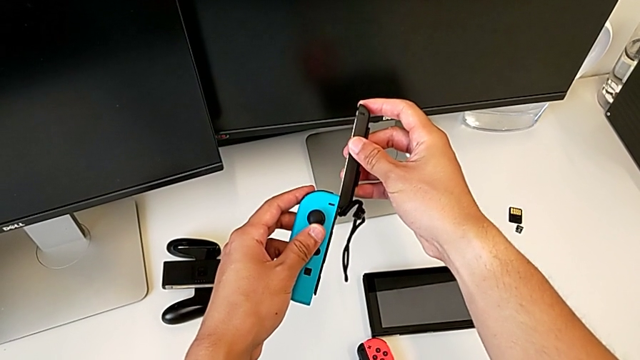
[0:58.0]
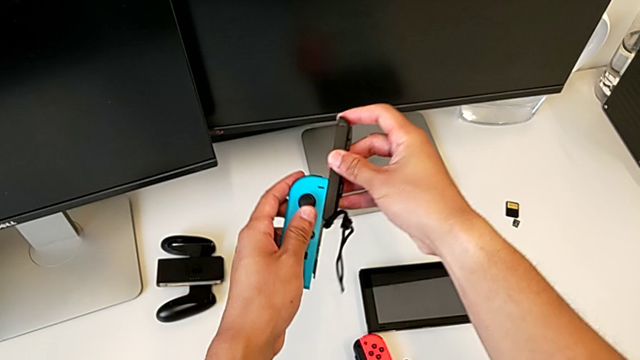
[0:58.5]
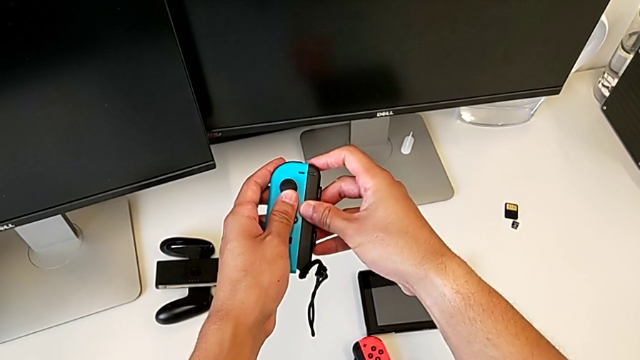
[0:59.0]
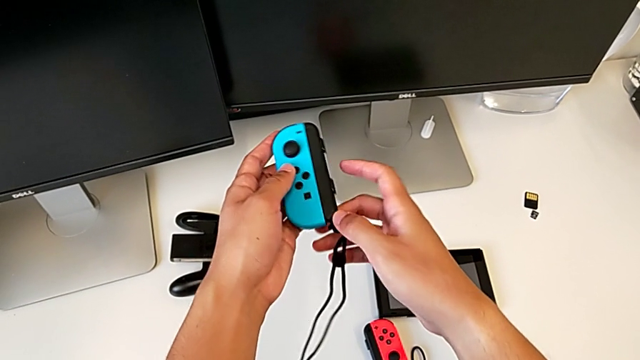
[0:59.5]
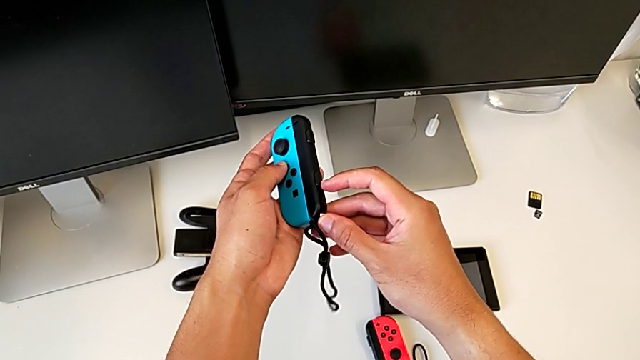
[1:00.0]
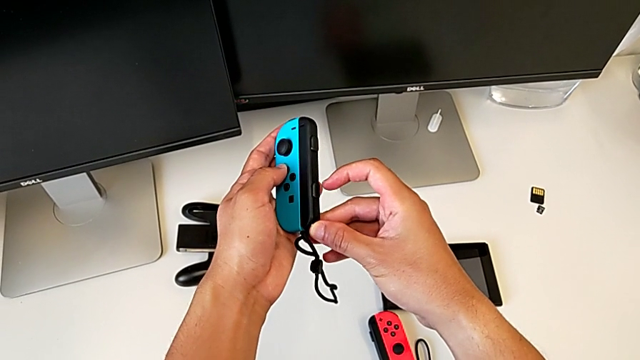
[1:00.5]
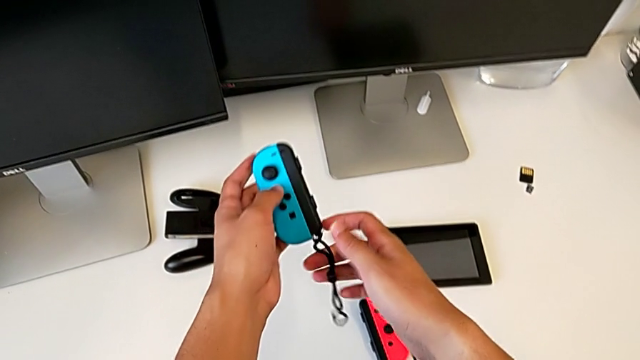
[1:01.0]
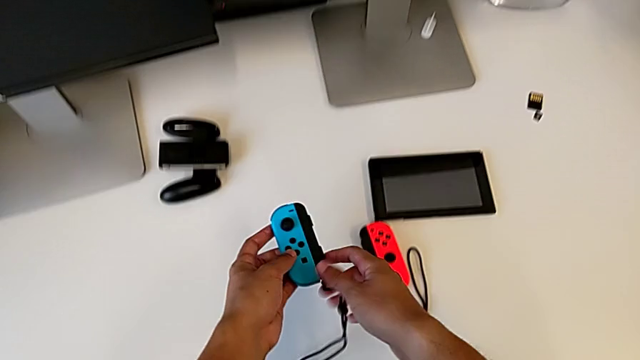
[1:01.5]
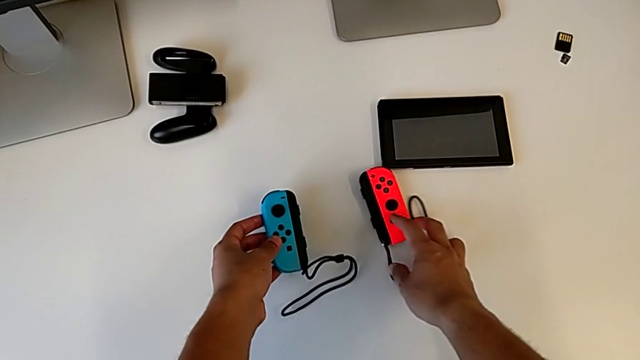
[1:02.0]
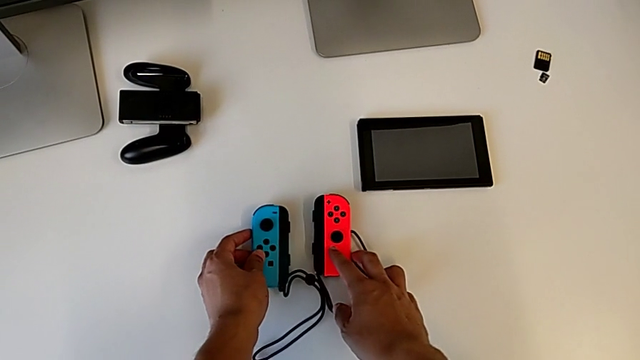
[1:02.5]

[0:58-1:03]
The camera wearer is attaching the blue Joy-Con controller to the comfort grip. They assemble the blue Joy-Con controller and begin to press the Joy-Con strap lock.

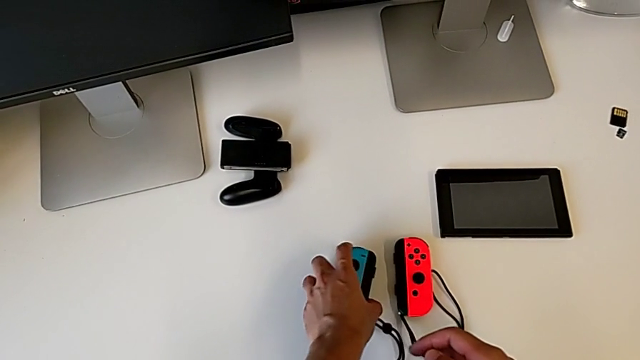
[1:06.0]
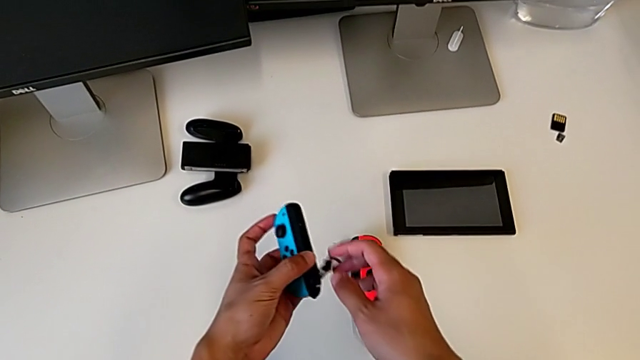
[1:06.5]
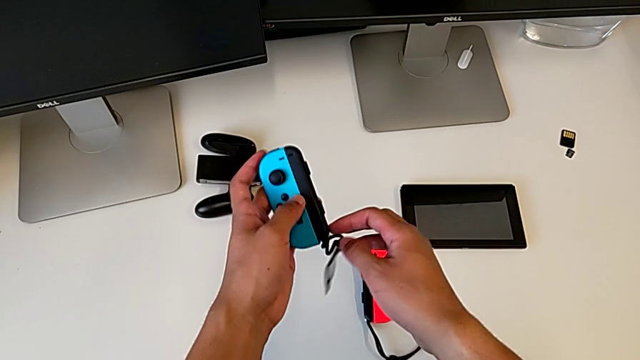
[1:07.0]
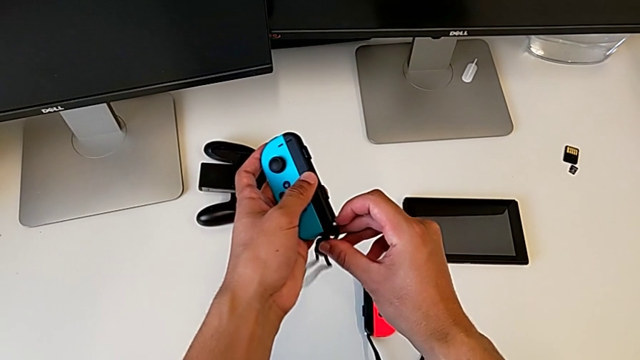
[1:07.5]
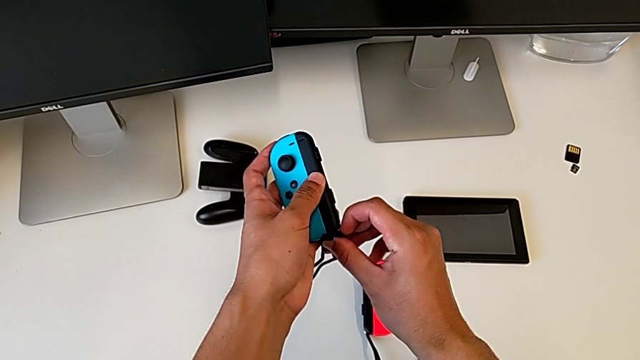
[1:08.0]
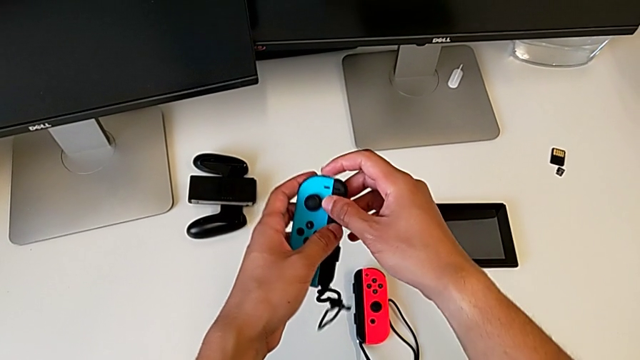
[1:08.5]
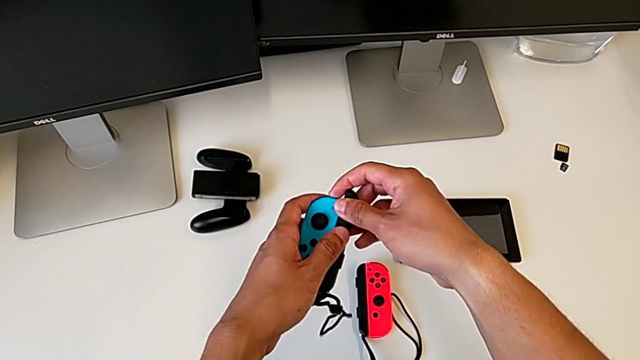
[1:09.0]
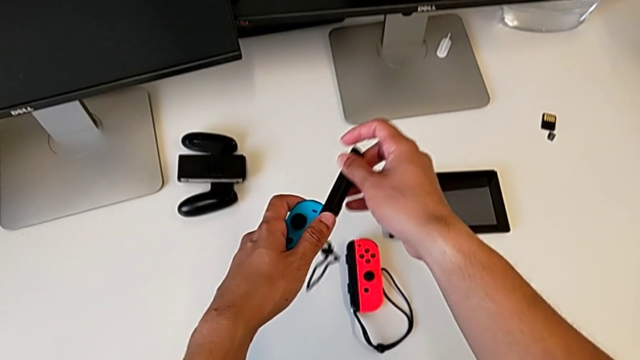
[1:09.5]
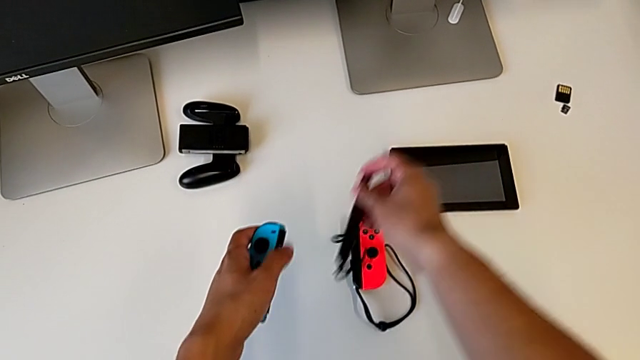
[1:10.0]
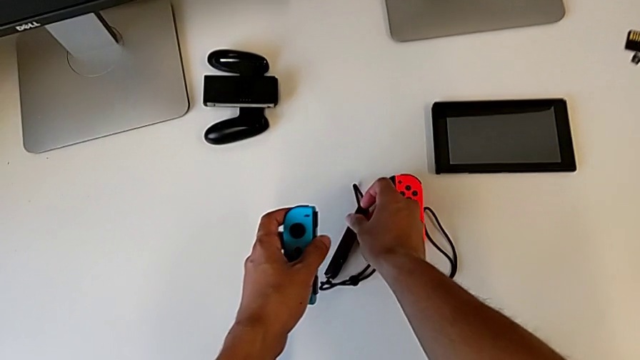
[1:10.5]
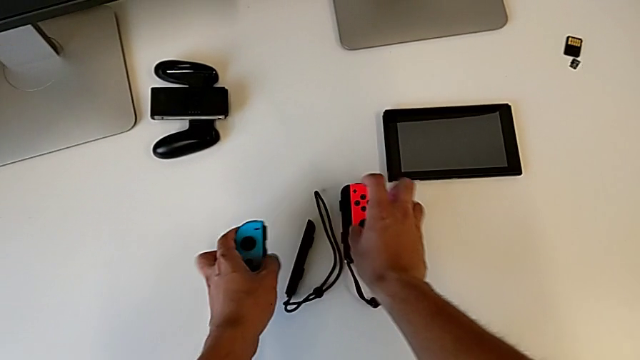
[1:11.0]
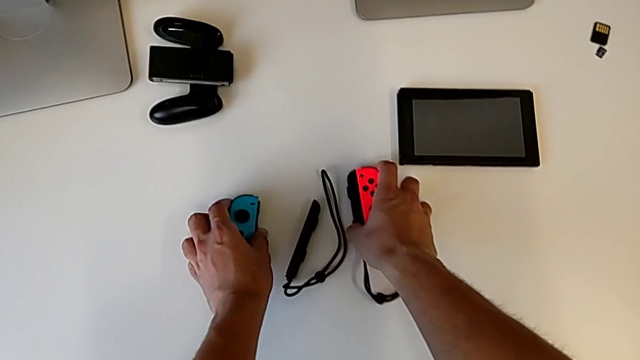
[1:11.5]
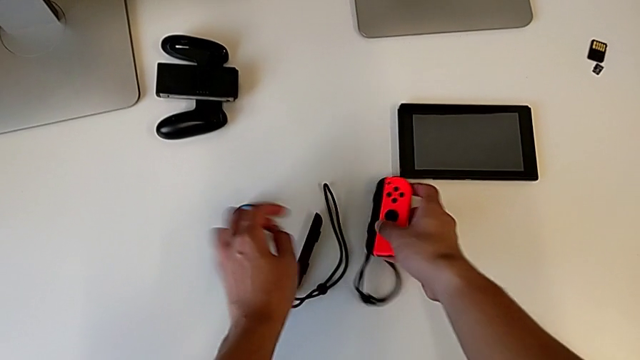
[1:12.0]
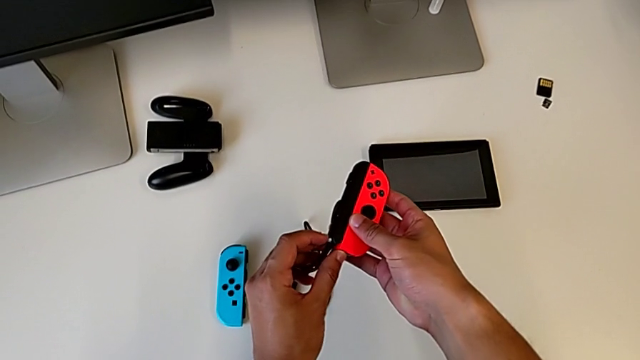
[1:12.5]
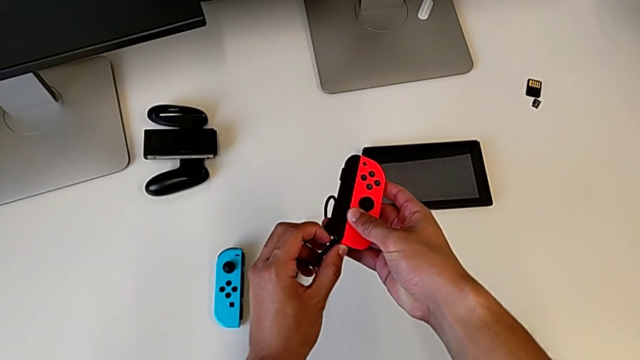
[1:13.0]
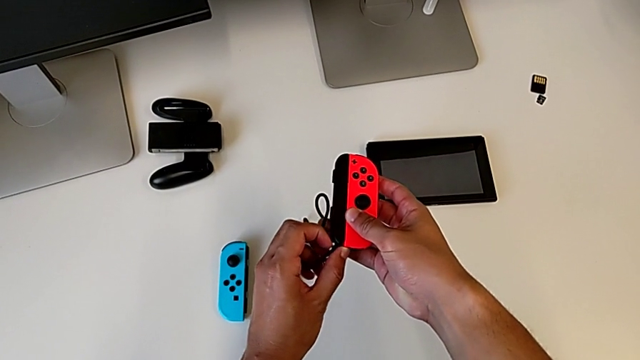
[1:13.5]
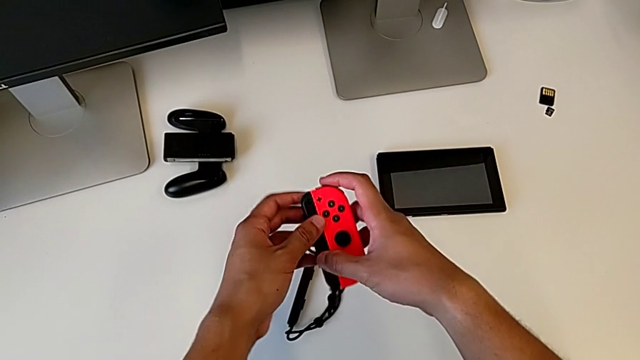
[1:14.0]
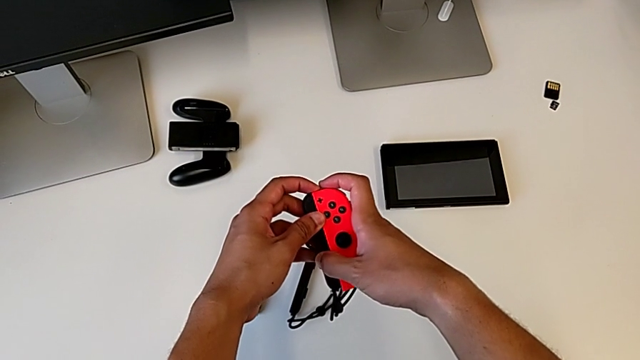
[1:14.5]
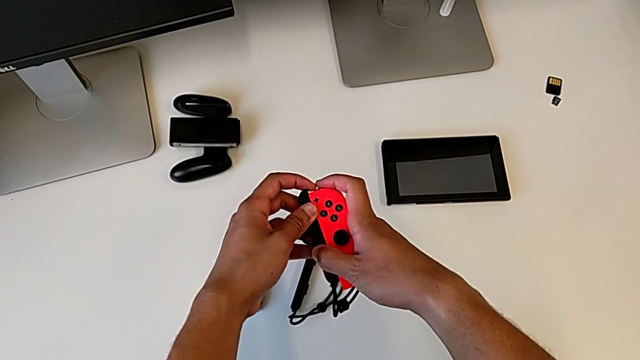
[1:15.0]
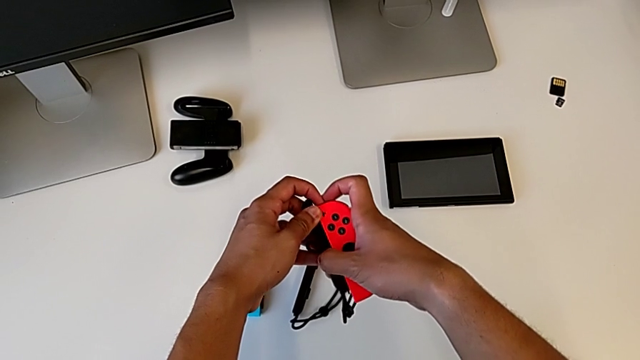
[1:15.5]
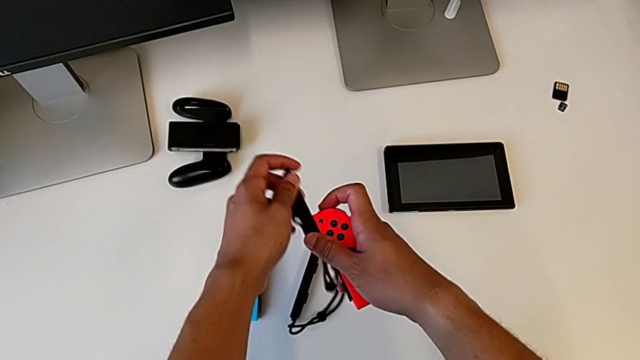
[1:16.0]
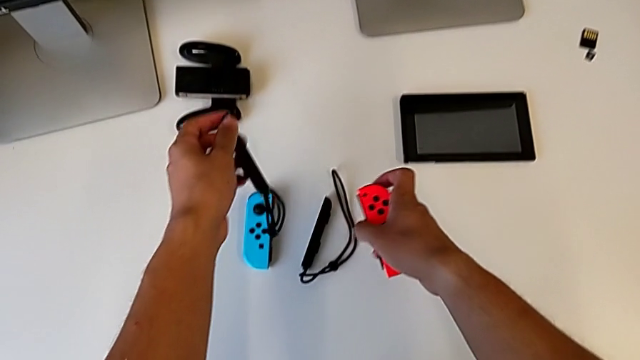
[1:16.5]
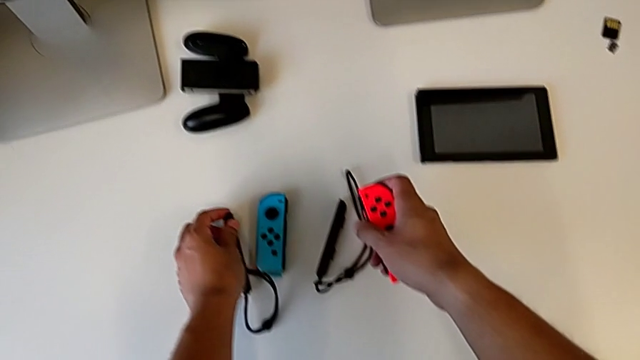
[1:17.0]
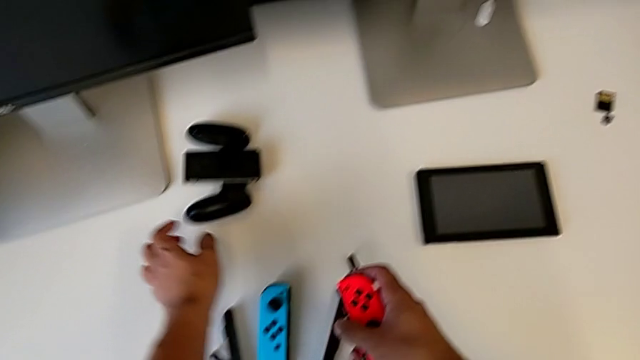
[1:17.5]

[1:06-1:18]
The camera wearer disassembles both Joy-Con controllers. They grab the blue Joy-Con controller and withdraw it twice. They grab the red Joy-Con controller and withdraw it twice.

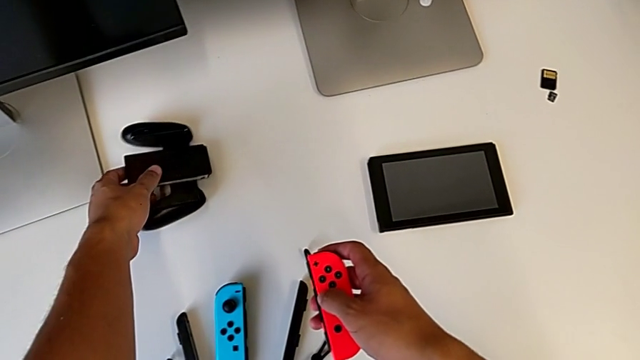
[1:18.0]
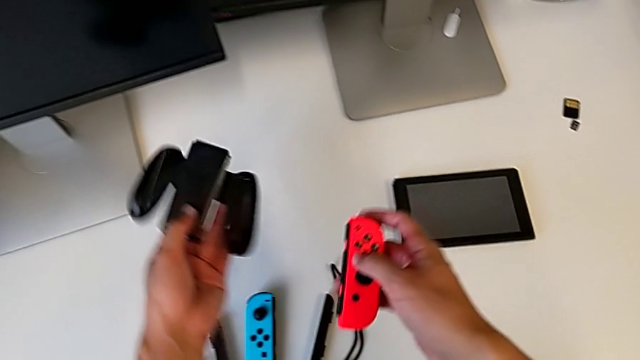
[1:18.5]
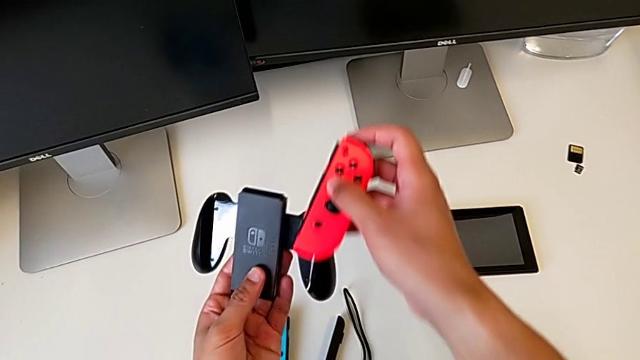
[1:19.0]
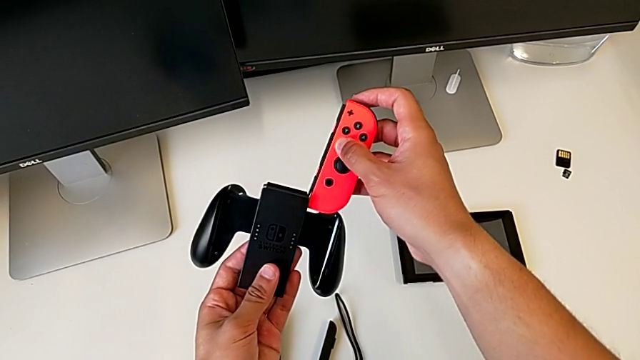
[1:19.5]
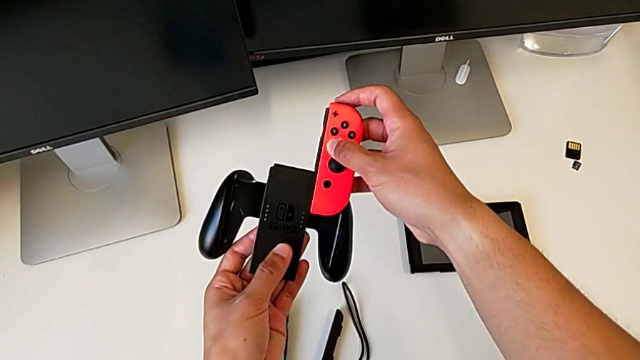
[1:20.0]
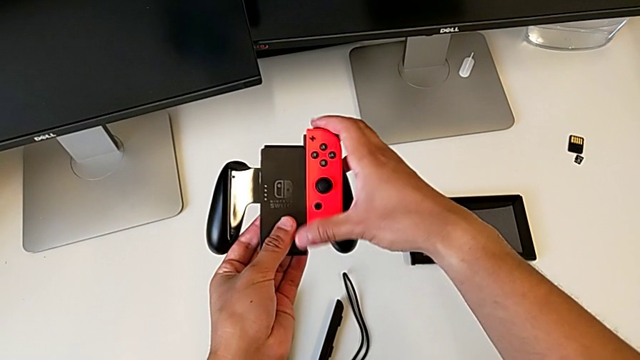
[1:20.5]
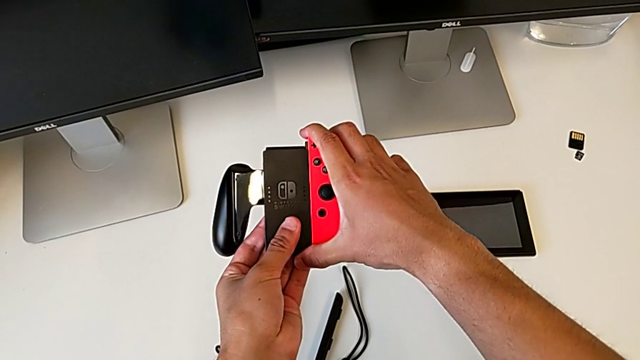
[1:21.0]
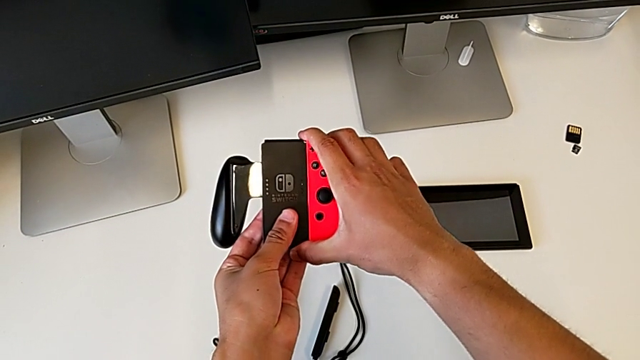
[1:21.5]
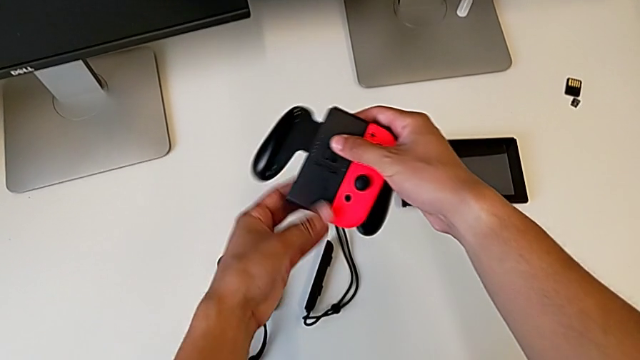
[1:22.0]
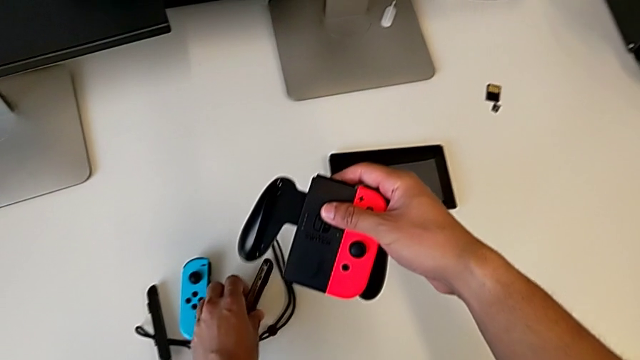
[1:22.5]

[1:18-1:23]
The camera wearer assembles the red Joy-Con controller into the comfort grip. They lift the red Joy-Con controller and grab the comfort grip.
